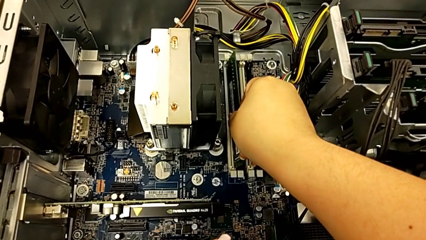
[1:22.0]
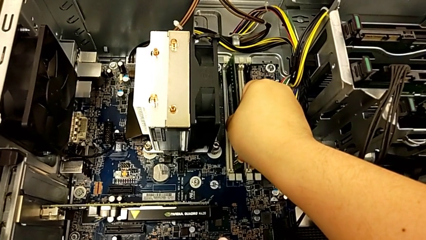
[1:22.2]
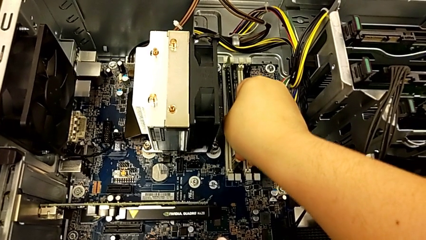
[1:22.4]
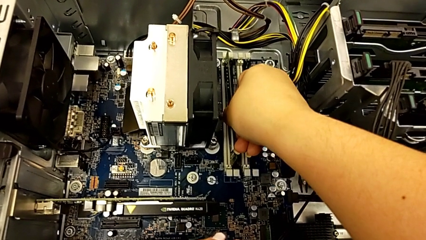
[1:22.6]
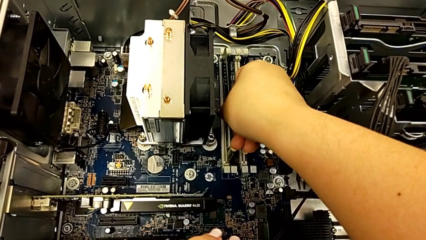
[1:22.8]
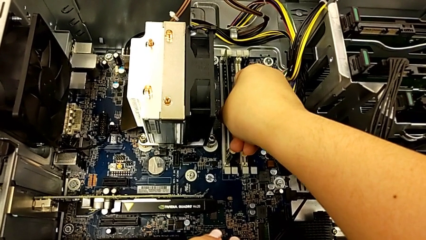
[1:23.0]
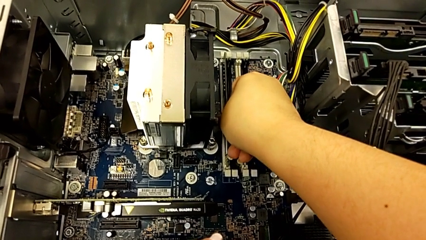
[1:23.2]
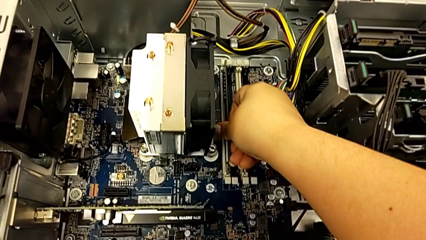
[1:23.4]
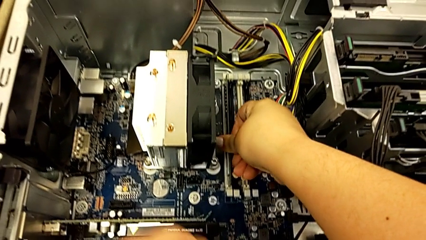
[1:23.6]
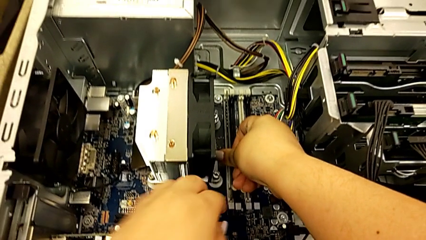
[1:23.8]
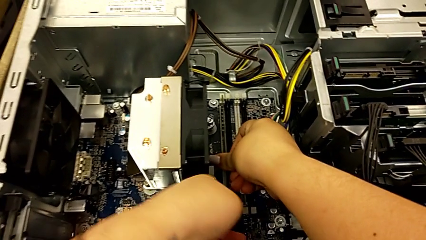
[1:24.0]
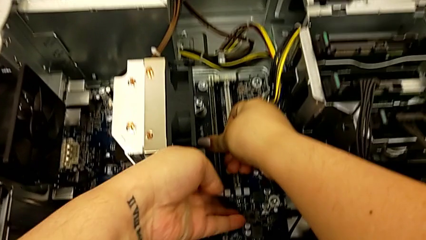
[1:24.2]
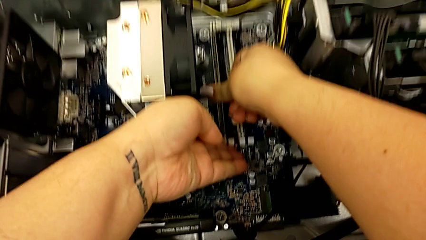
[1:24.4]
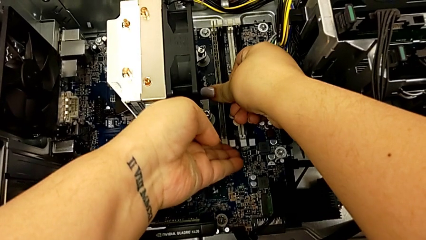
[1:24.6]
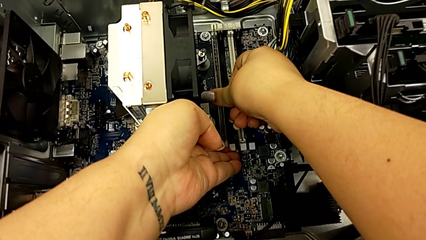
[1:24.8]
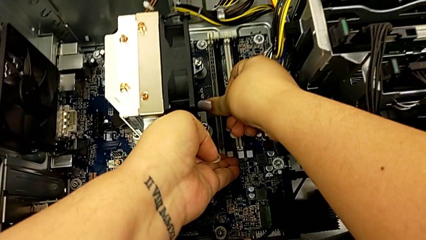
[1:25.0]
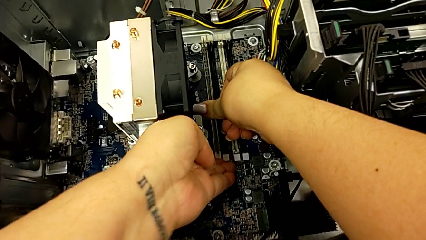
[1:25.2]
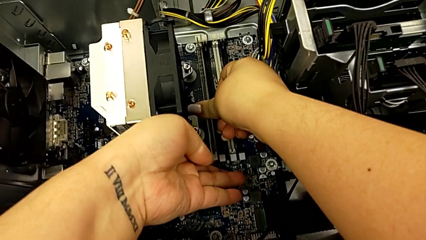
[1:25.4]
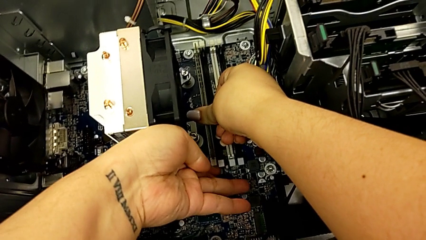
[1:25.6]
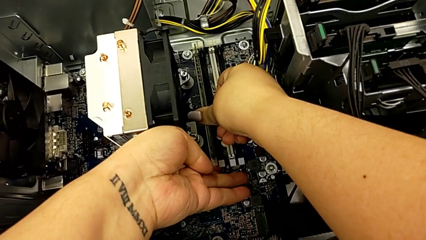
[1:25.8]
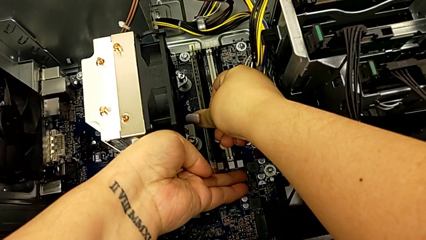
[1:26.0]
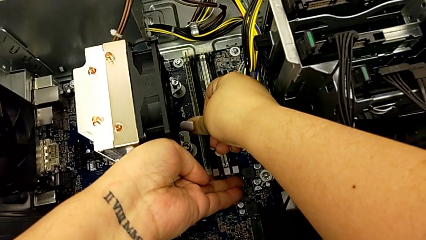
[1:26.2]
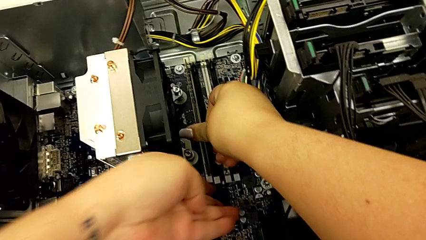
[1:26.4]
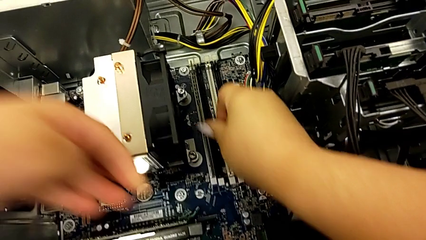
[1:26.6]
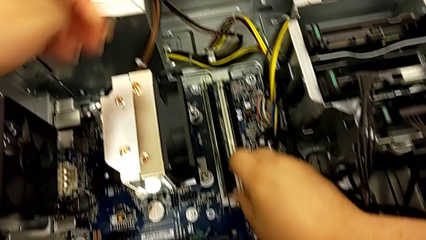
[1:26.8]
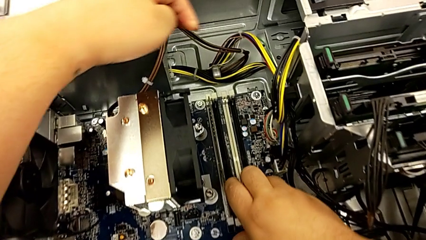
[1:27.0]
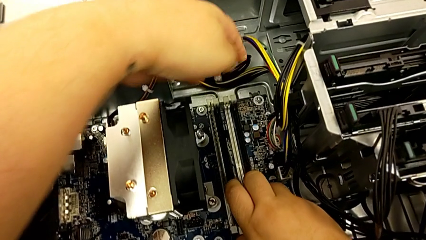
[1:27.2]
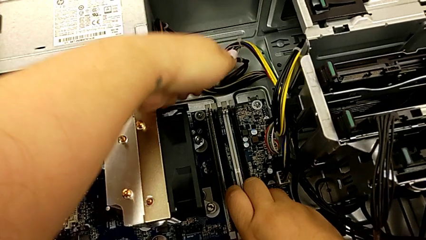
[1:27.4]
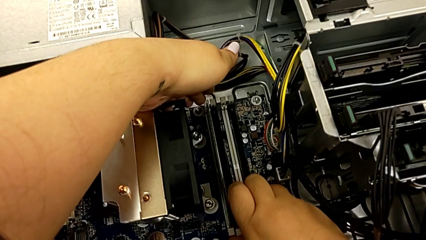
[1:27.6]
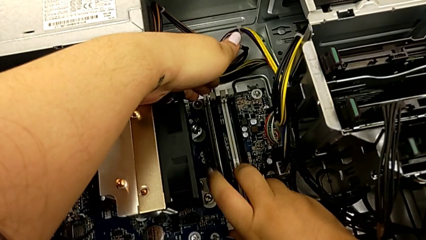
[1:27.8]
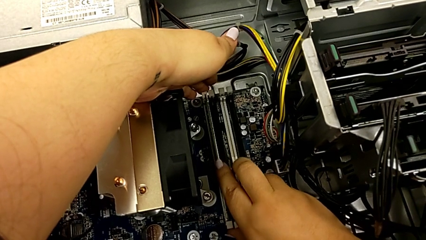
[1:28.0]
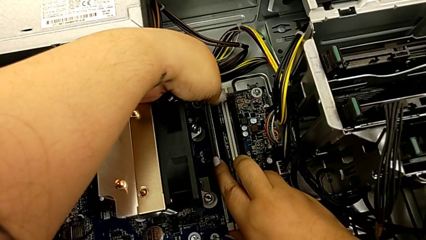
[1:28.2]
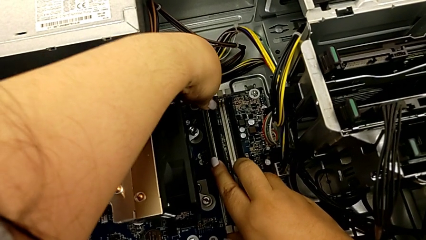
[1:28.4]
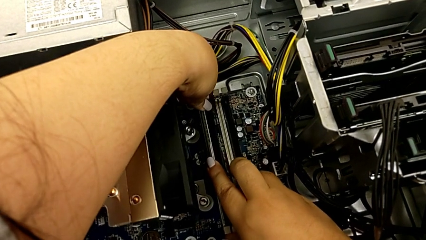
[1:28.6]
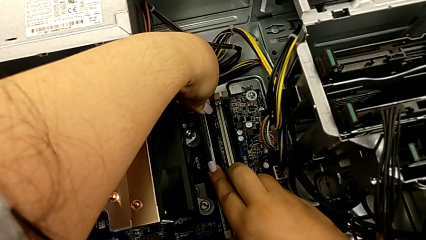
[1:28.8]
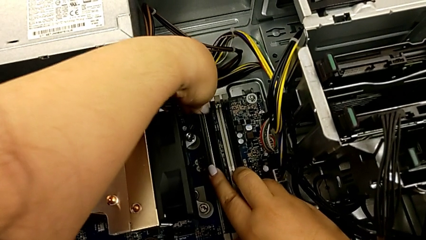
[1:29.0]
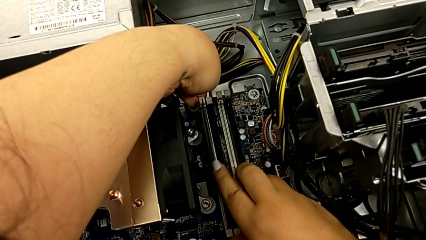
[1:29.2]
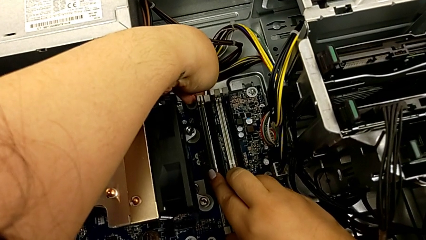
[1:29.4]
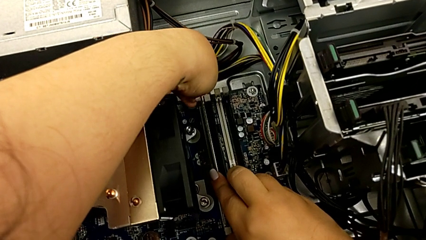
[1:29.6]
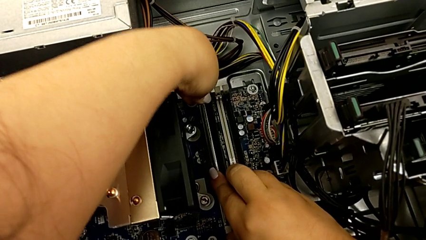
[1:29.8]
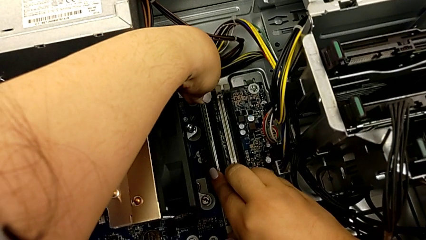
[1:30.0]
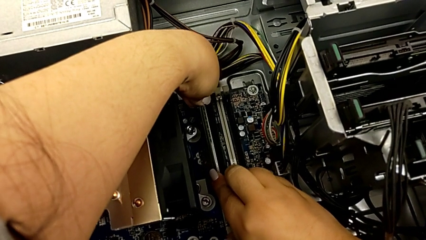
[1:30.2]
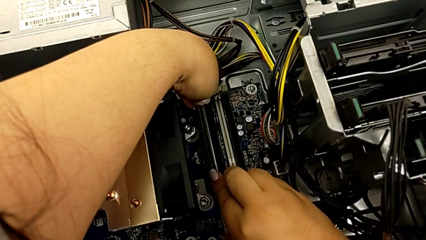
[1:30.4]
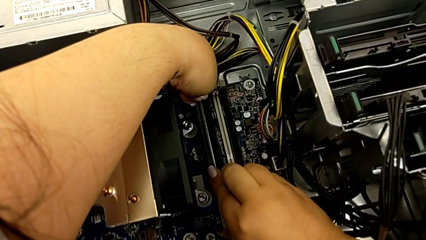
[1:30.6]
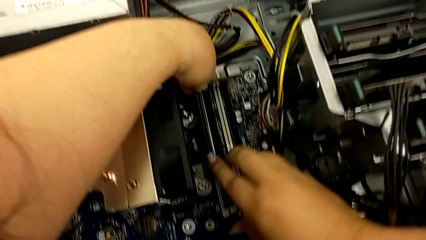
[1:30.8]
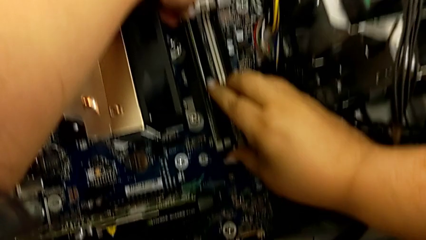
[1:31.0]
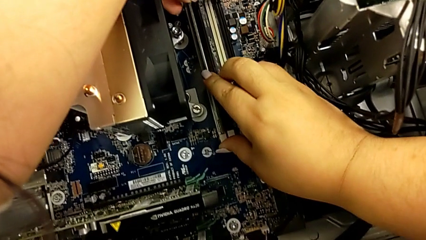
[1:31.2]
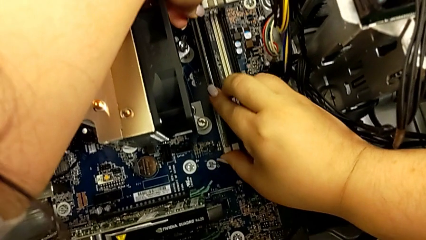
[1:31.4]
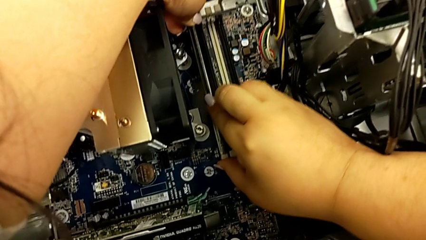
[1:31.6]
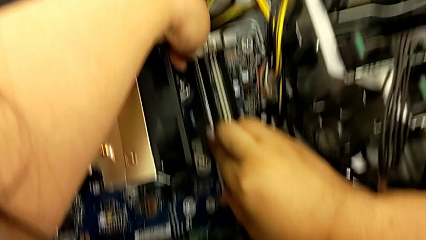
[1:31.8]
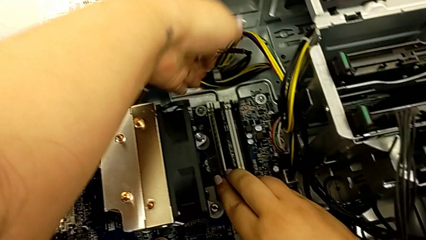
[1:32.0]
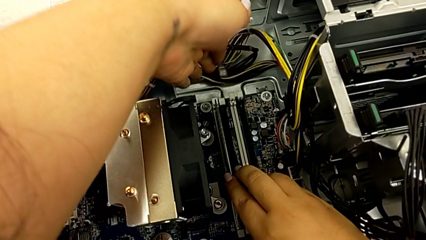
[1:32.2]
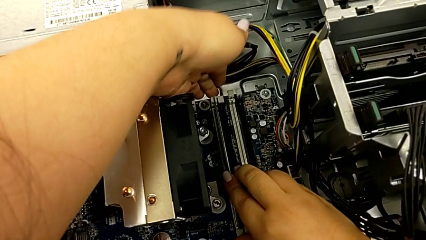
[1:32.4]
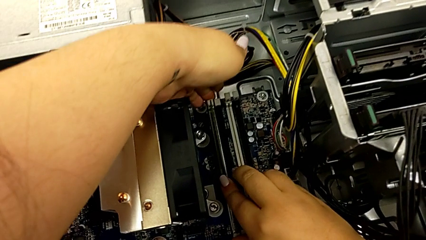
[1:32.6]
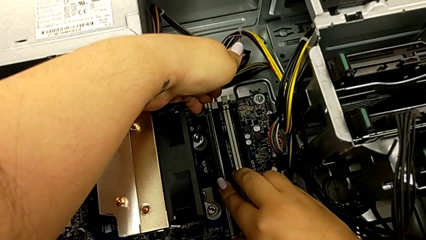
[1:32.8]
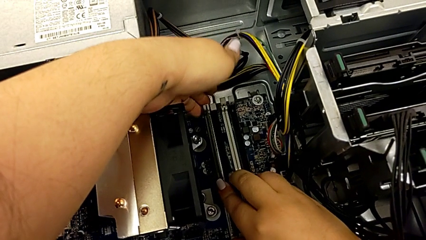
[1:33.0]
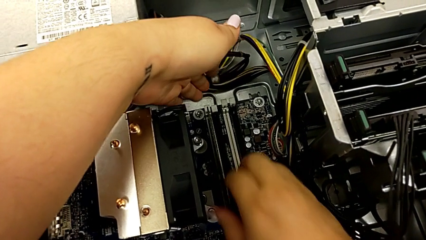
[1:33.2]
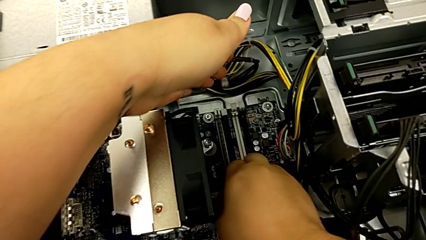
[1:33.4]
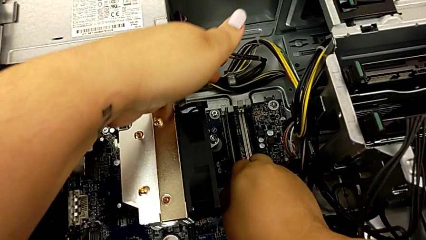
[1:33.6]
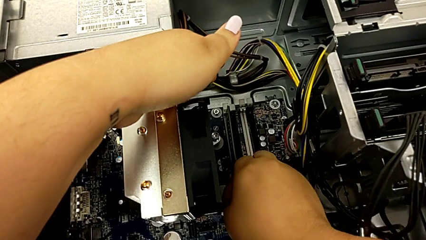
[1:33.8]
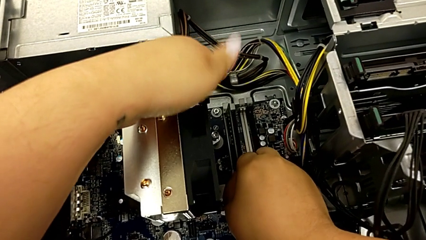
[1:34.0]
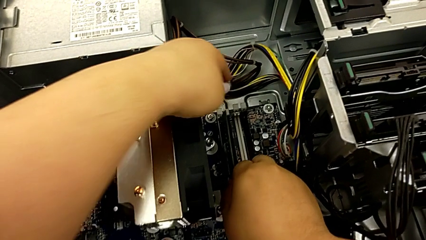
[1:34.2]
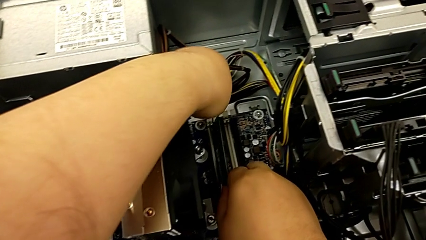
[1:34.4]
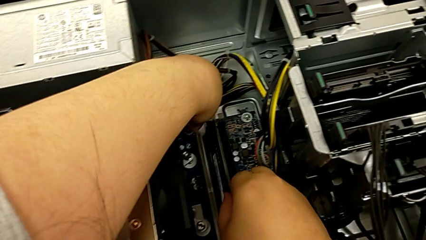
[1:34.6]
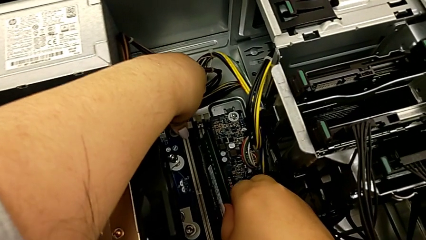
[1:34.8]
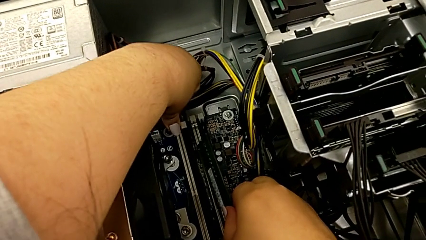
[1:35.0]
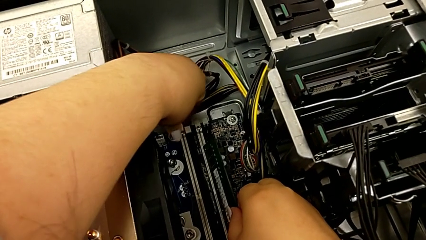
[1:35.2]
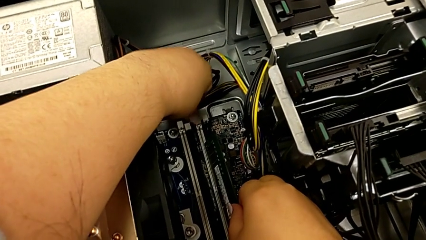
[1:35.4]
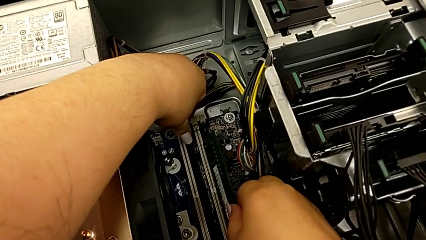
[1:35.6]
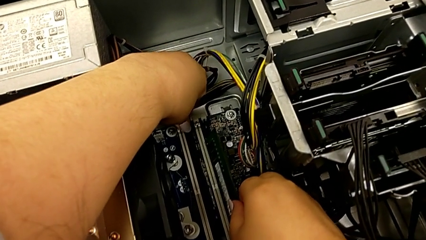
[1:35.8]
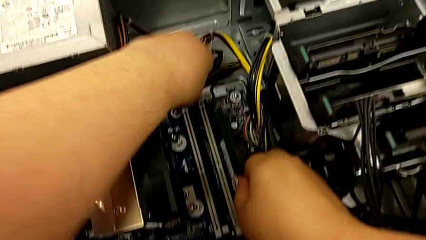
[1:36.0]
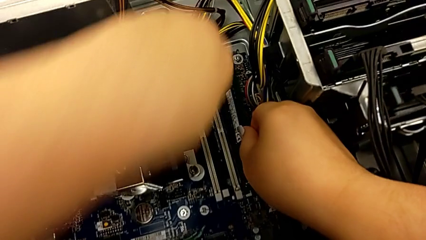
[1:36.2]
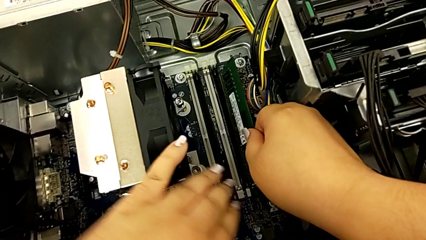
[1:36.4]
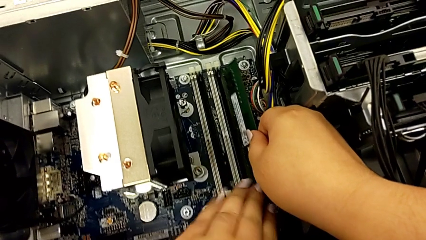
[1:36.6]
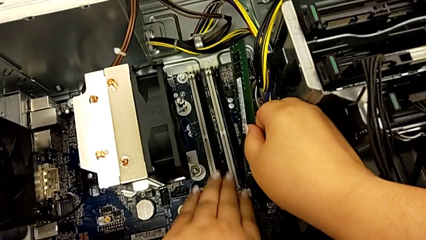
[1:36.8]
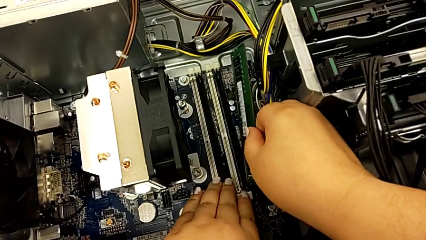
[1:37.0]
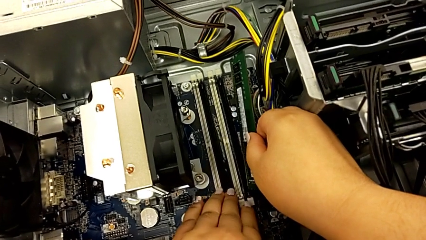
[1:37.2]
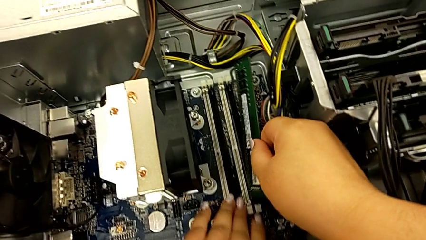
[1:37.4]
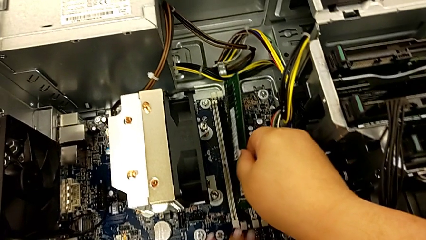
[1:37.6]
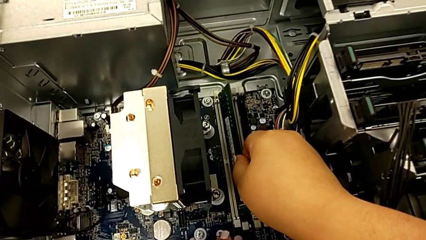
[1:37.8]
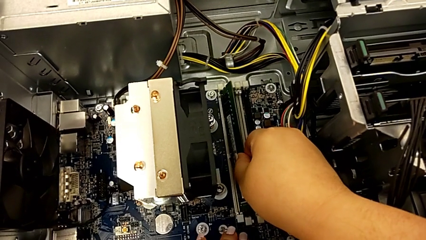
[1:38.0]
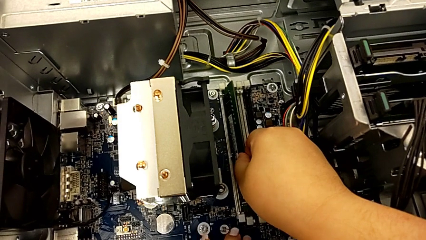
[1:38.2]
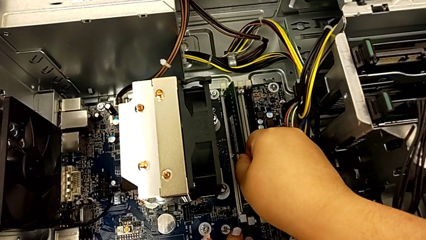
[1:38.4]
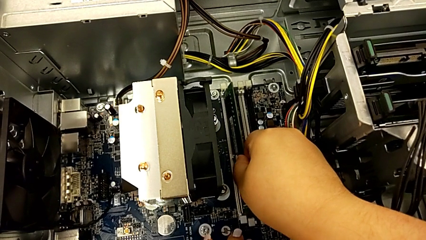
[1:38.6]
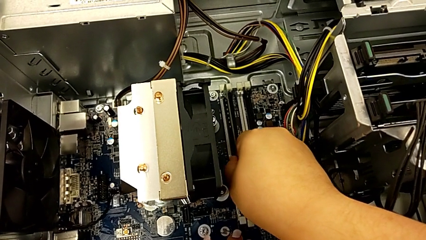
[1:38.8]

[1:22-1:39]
The camera wearer is installing the RAM memories in the computer tower. They insert the first RAM three times, press the RAM tab, insert the first RAM, hold it and inspect the RAM tab.
